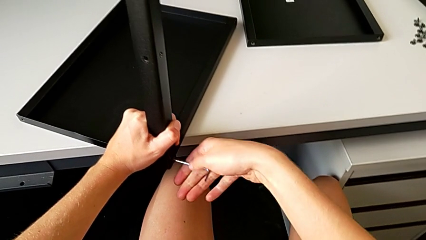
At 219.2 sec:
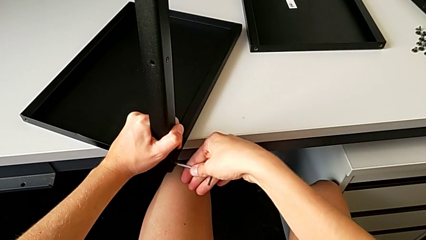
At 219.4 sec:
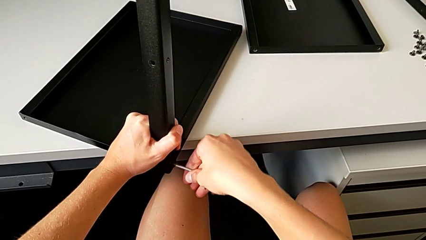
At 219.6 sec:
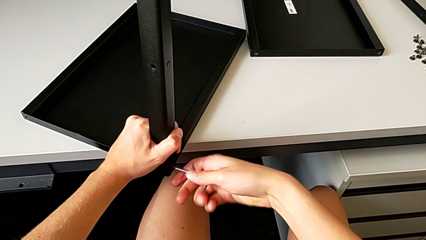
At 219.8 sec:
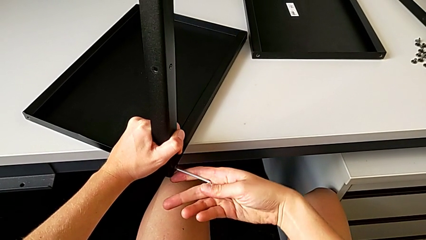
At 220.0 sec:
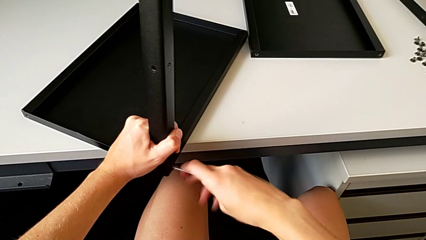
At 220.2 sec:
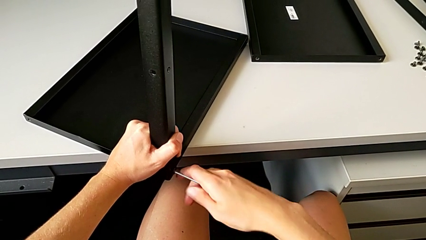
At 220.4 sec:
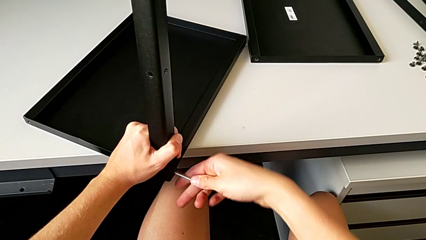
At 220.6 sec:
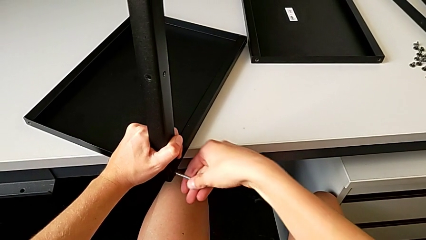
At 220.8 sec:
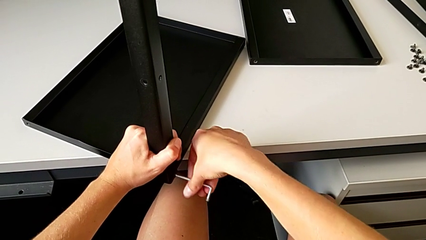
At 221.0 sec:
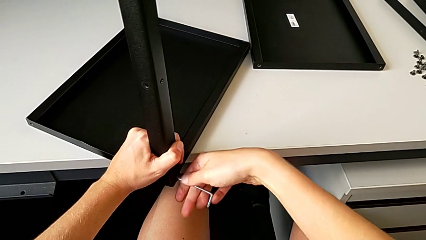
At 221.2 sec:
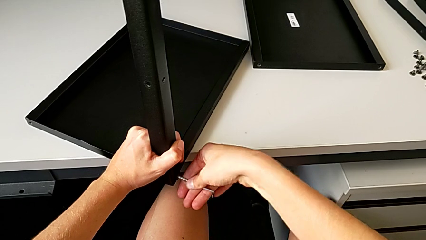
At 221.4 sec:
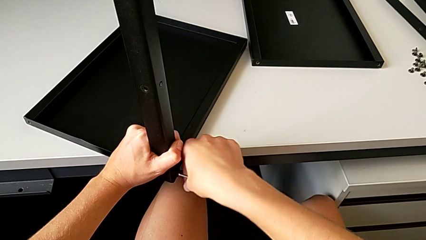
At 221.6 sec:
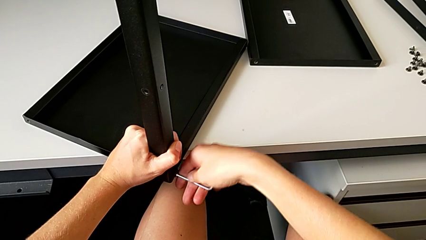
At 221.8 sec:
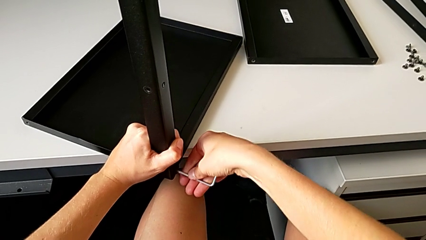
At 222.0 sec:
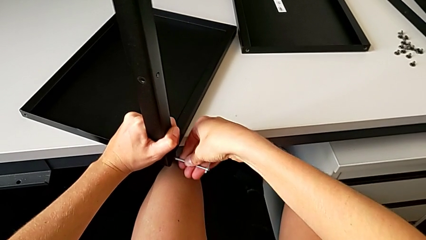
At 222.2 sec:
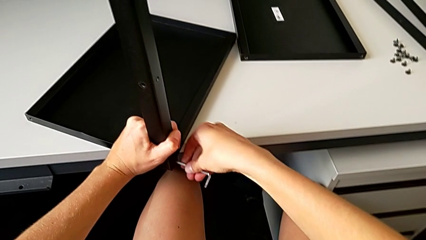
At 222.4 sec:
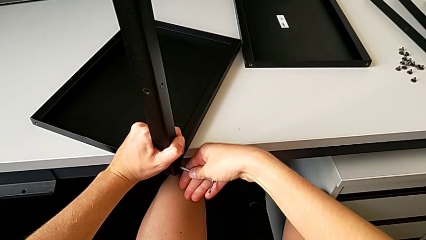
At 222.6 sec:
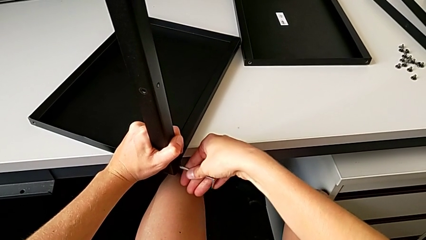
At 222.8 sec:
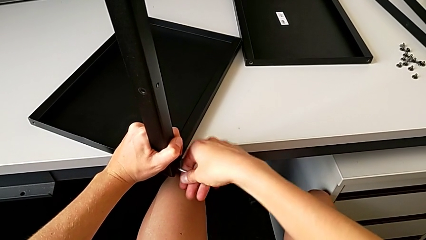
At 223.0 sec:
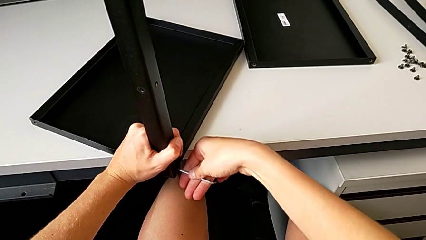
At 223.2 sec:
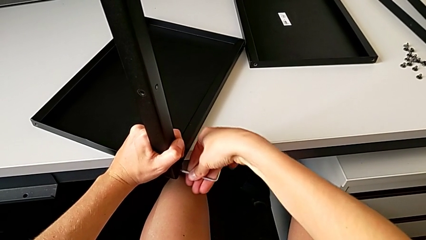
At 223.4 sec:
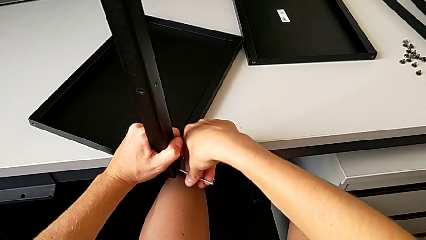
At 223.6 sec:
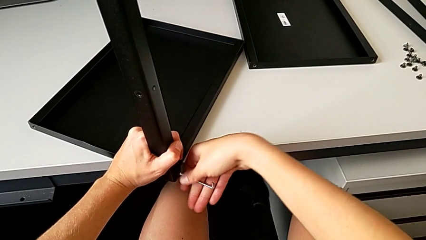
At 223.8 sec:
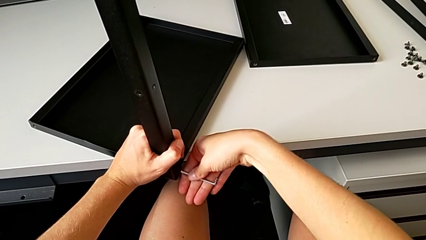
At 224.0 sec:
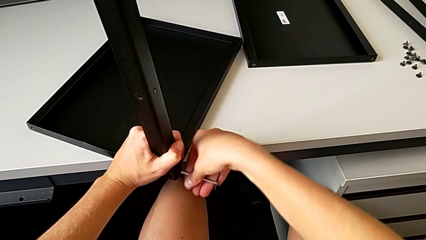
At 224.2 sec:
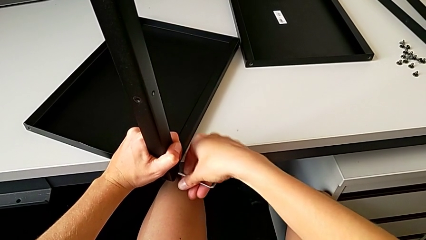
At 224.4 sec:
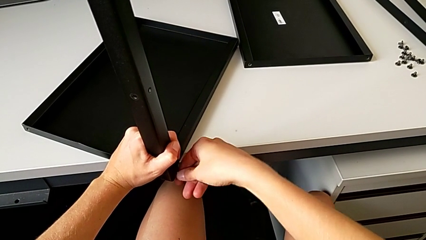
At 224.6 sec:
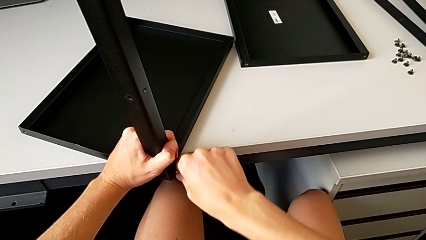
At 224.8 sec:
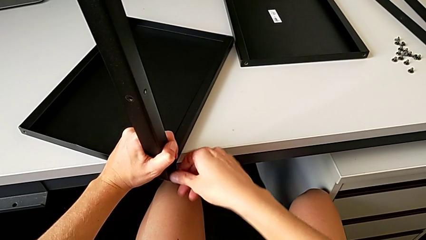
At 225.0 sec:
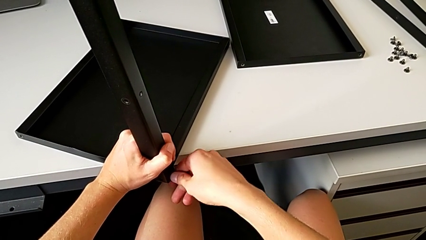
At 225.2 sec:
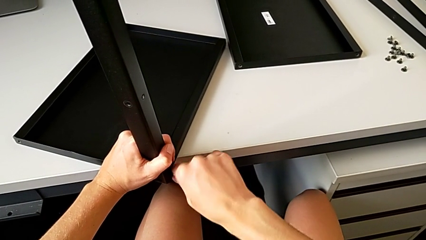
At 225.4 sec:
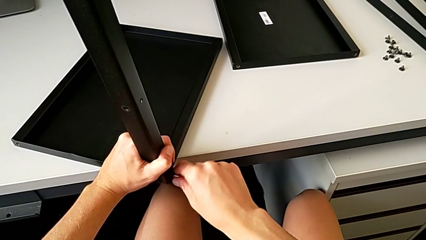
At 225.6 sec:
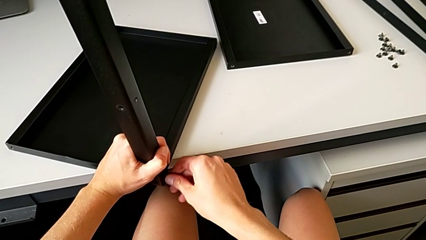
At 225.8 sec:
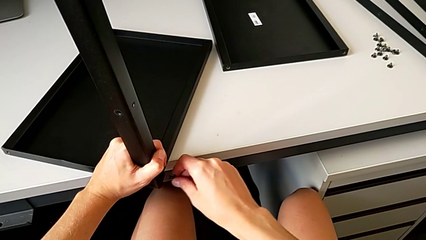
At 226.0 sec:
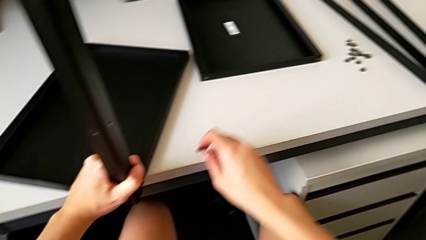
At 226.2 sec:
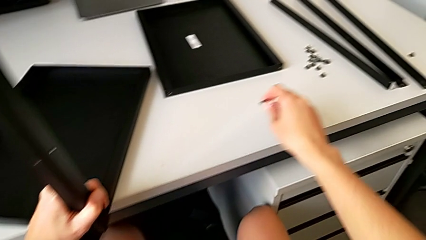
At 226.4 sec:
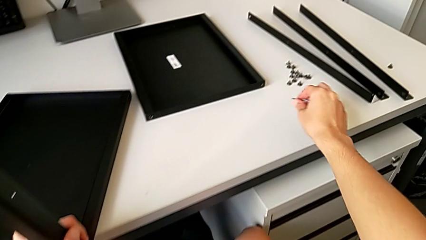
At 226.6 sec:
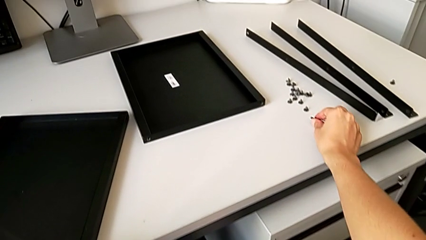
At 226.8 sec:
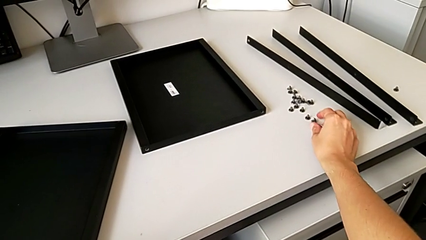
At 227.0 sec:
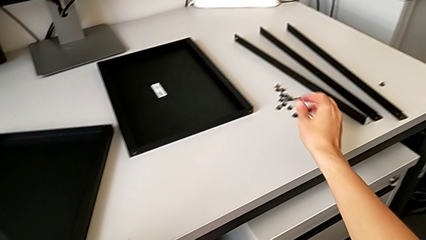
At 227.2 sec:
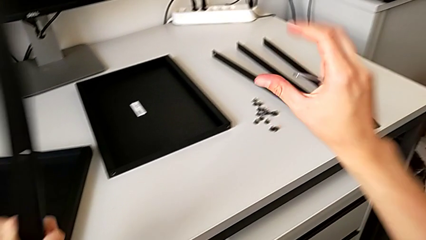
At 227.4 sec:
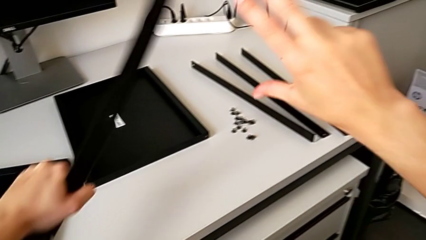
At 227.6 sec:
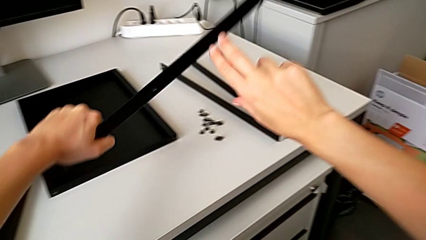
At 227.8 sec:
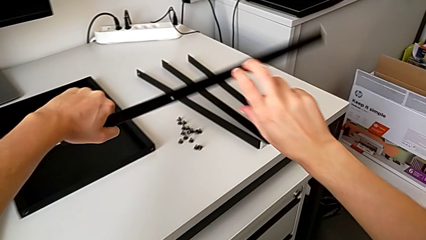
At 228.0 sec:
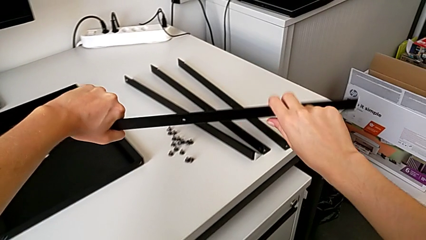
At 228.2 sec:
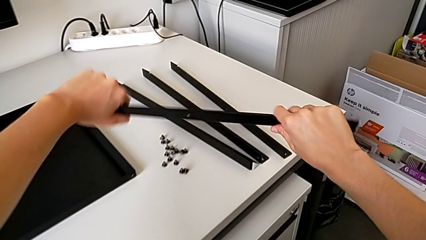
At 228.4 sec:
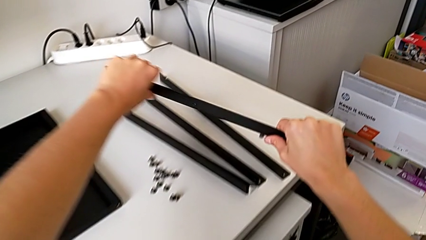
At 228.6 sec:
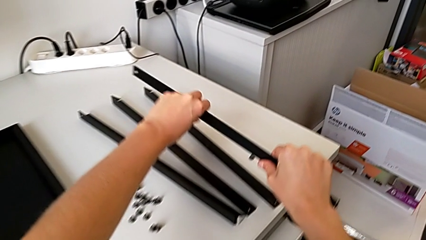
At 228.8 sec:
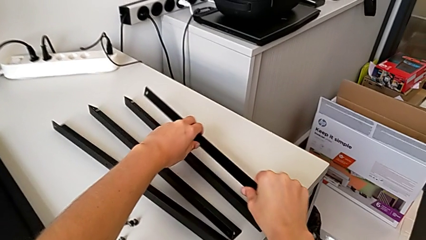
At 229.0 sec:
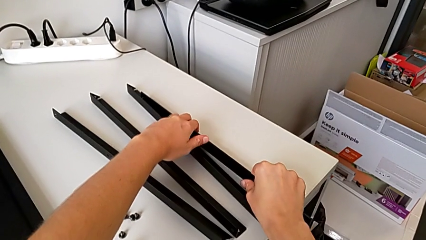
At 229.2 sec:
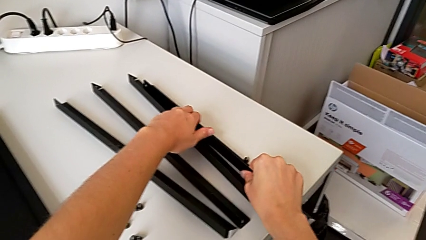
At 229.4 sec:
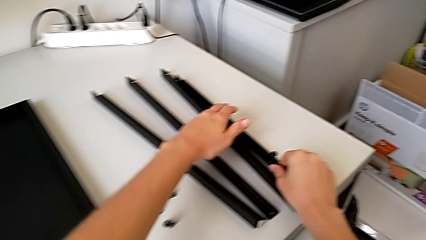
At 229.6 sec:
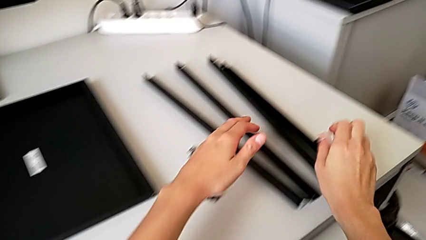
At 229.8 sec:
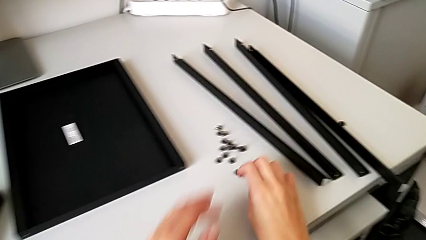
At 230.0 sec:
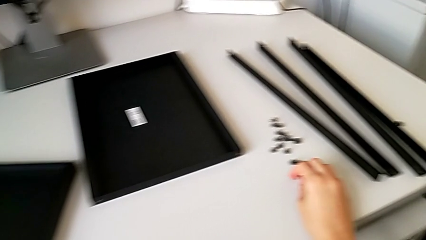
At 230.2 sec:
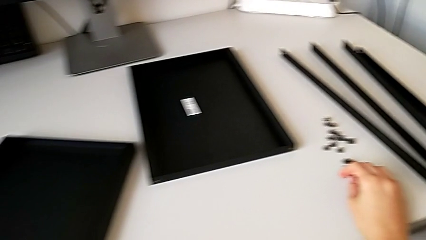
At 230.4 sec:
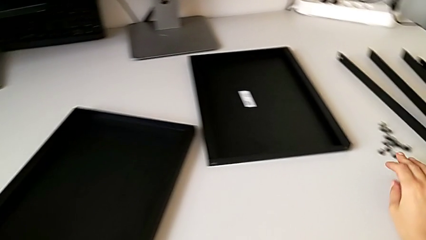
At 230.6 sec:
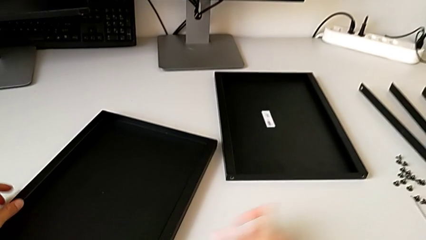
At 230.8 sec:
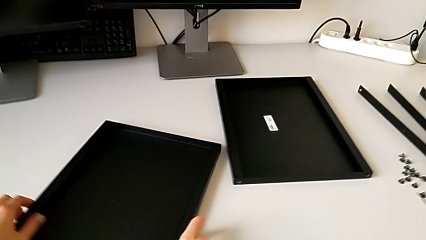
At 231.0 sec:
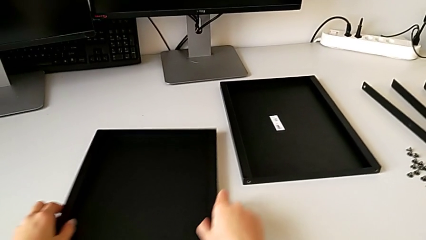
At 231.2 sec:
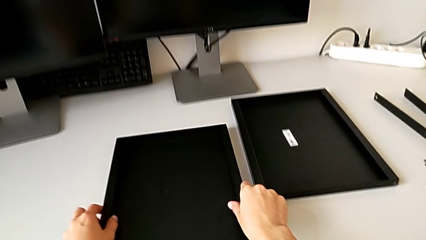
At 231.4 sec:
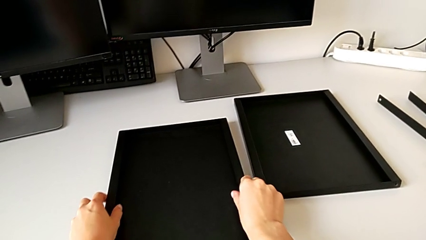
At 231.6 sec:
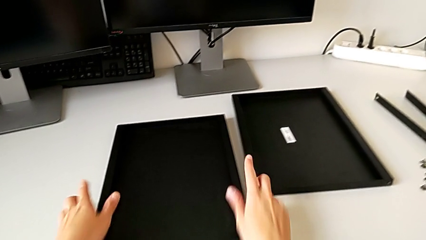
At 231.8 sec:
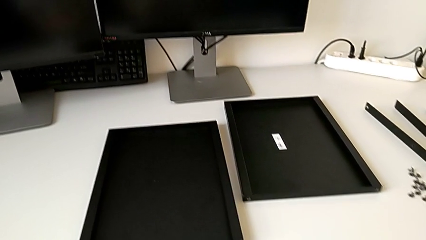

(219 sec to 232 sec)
The camera wearer is disassembling the fourth leg. They unscrew the hex socket head, disassemble it with the right hand, withdraw the Allen wrench with the right hand, place the hex socket head, place the leg, place the Allen wrench and align the top tray.
